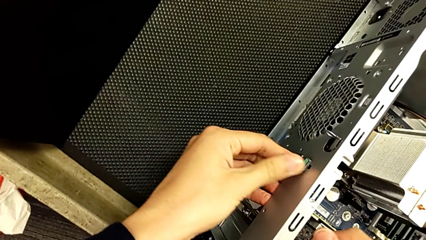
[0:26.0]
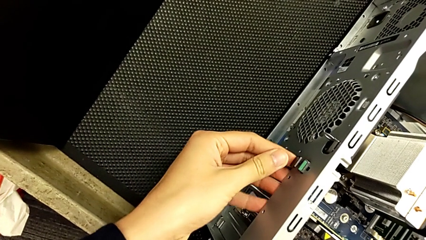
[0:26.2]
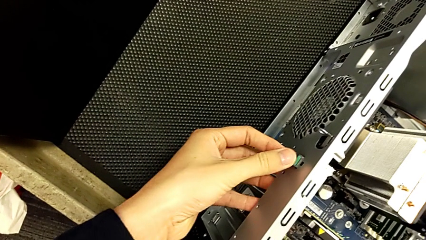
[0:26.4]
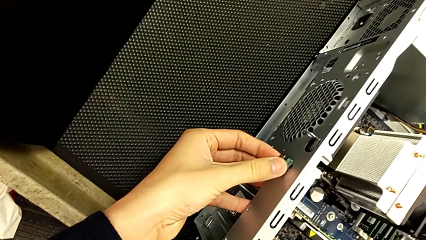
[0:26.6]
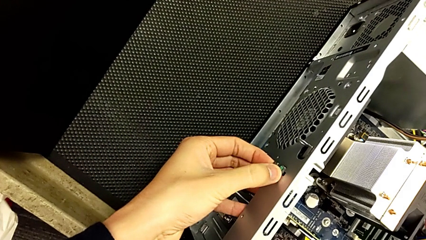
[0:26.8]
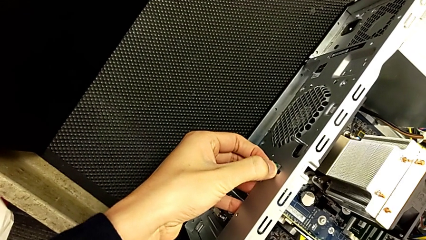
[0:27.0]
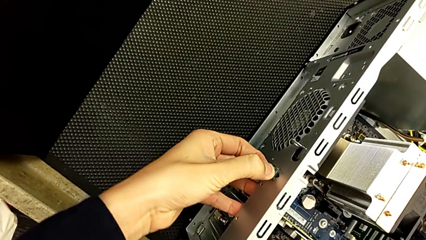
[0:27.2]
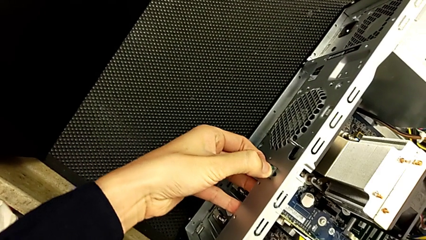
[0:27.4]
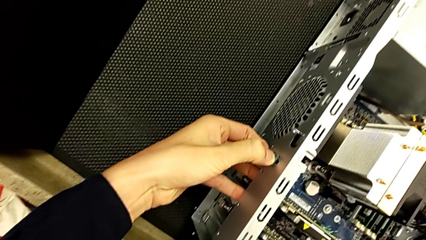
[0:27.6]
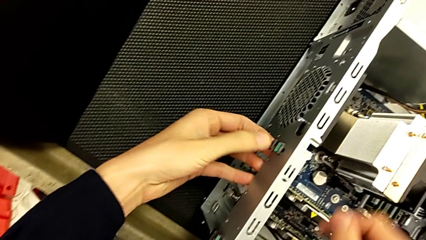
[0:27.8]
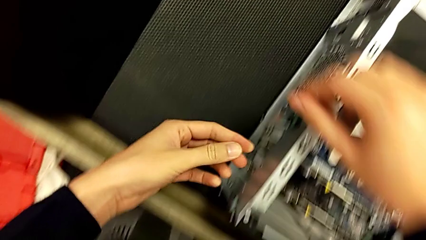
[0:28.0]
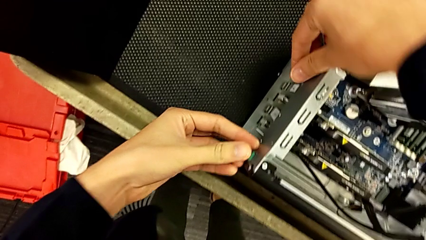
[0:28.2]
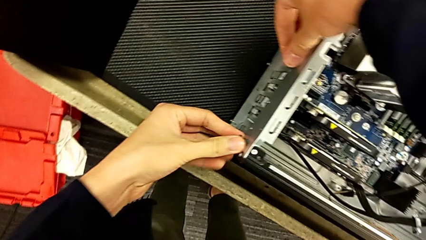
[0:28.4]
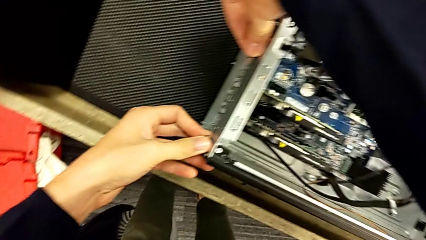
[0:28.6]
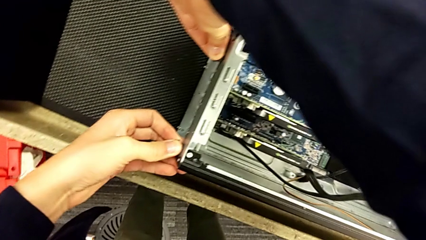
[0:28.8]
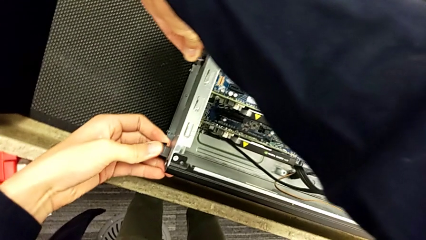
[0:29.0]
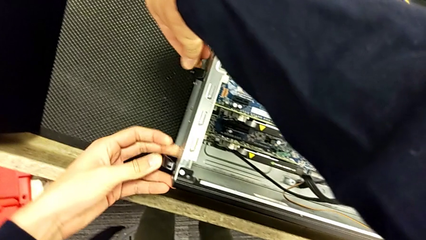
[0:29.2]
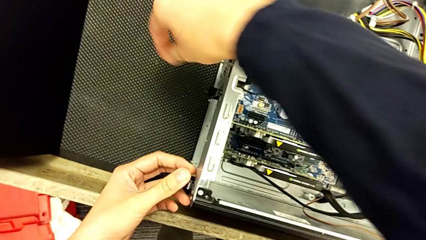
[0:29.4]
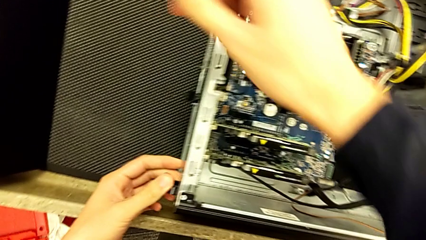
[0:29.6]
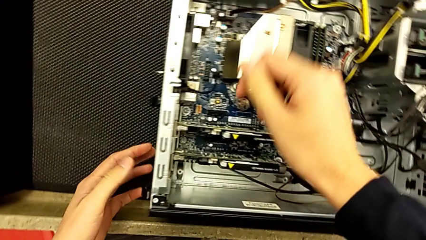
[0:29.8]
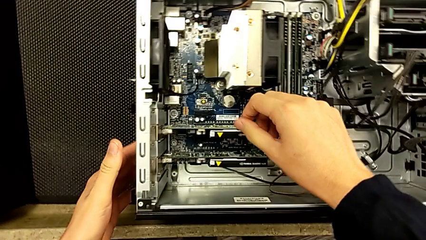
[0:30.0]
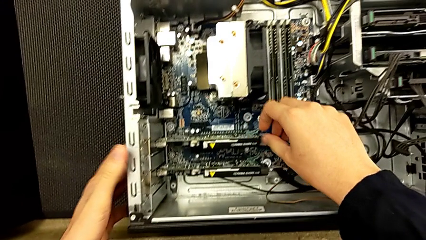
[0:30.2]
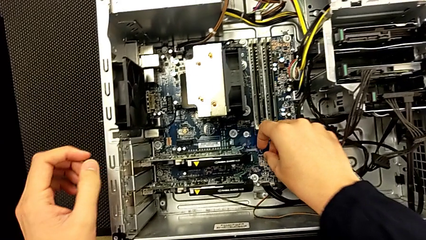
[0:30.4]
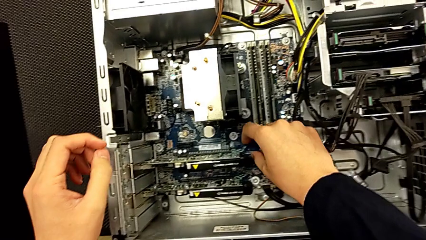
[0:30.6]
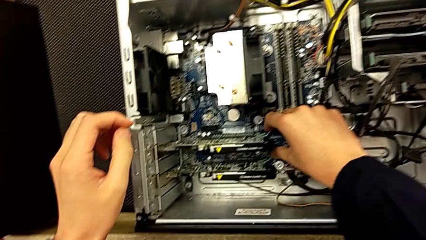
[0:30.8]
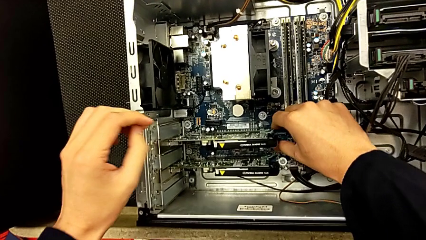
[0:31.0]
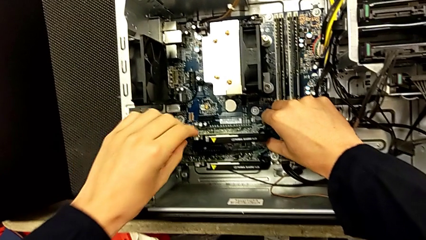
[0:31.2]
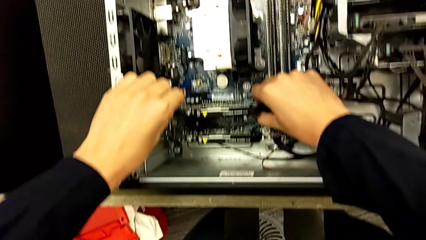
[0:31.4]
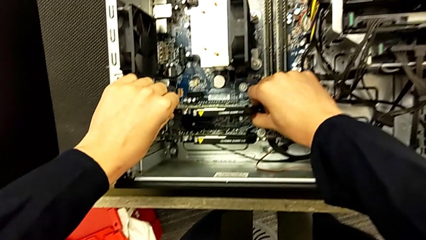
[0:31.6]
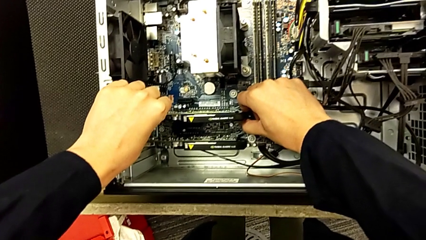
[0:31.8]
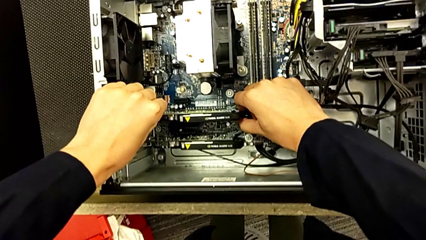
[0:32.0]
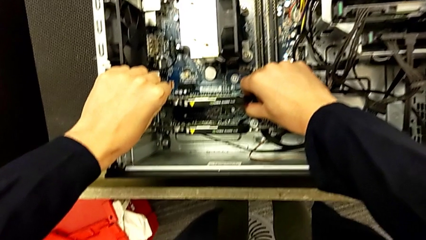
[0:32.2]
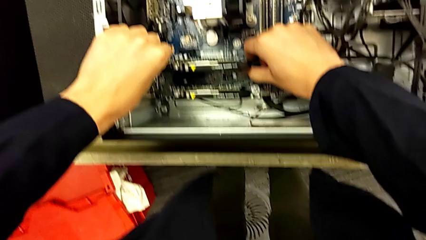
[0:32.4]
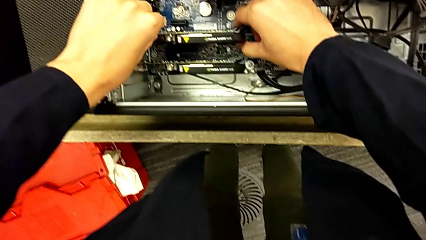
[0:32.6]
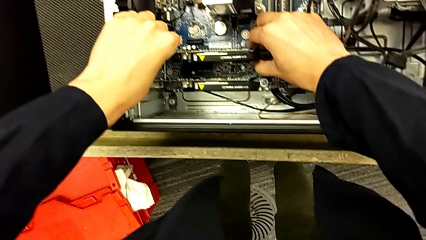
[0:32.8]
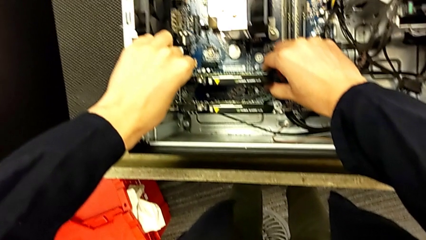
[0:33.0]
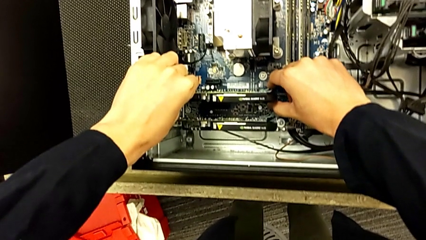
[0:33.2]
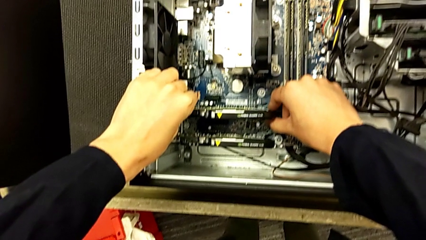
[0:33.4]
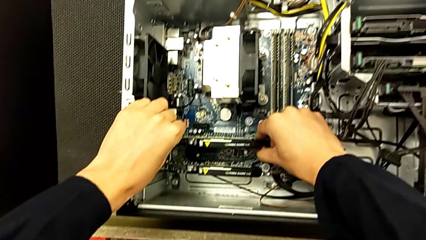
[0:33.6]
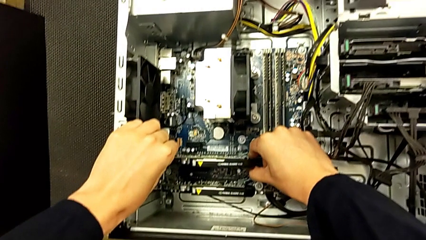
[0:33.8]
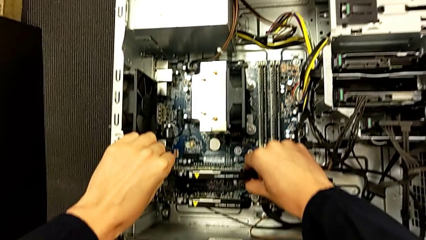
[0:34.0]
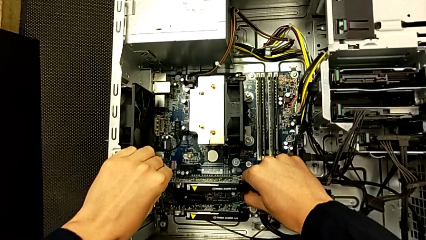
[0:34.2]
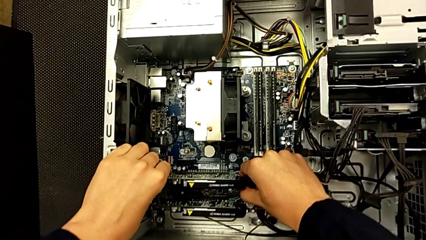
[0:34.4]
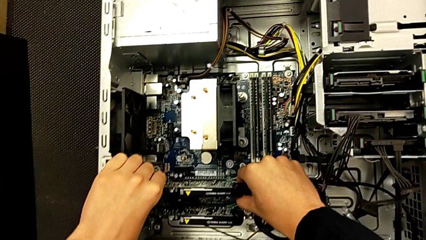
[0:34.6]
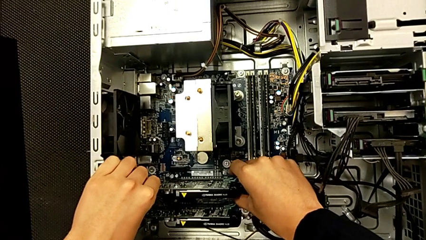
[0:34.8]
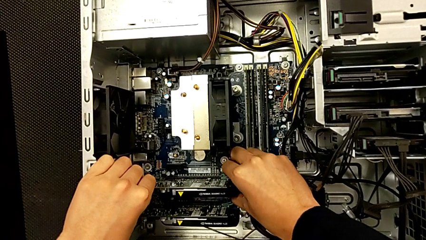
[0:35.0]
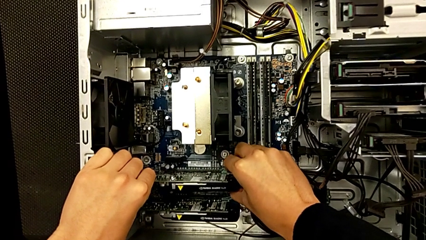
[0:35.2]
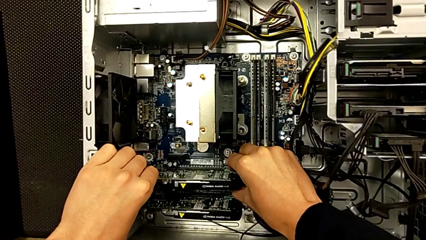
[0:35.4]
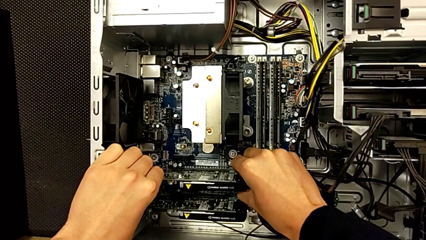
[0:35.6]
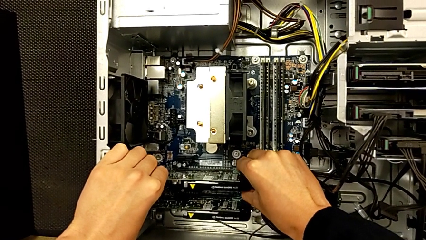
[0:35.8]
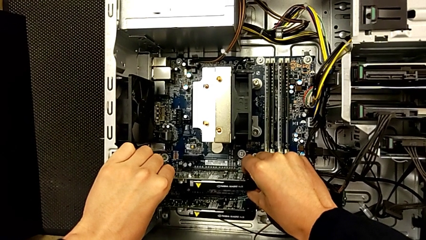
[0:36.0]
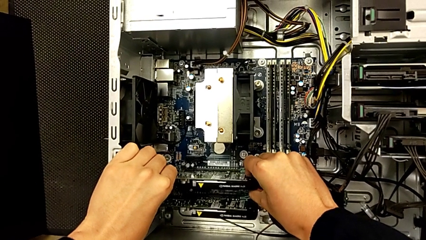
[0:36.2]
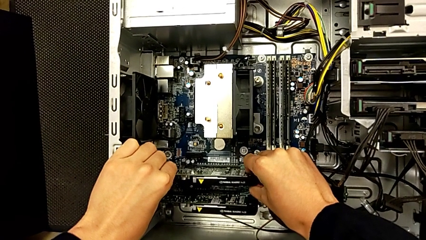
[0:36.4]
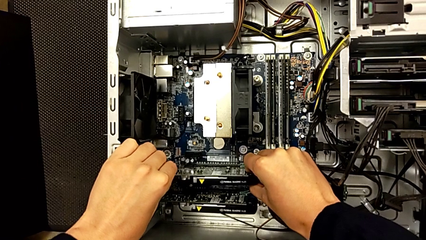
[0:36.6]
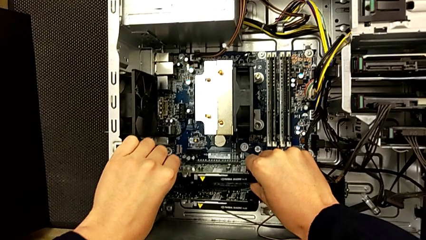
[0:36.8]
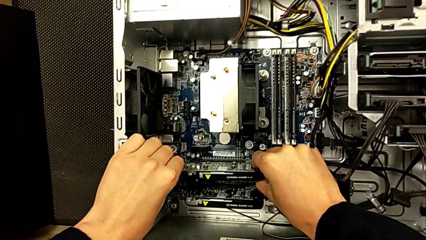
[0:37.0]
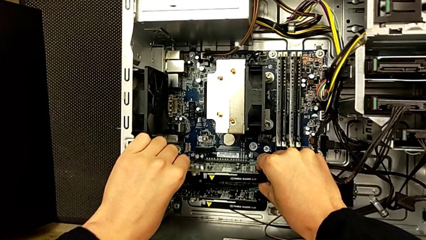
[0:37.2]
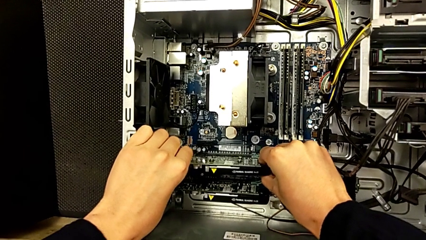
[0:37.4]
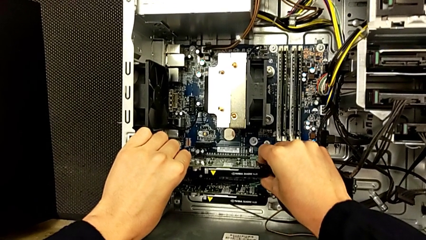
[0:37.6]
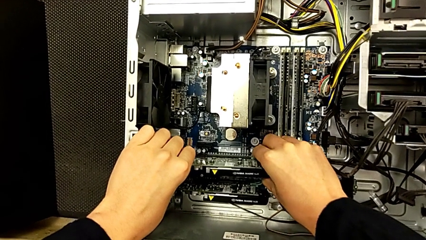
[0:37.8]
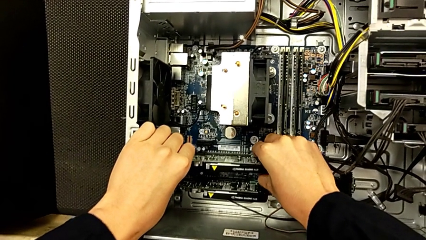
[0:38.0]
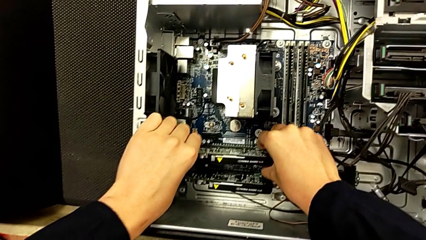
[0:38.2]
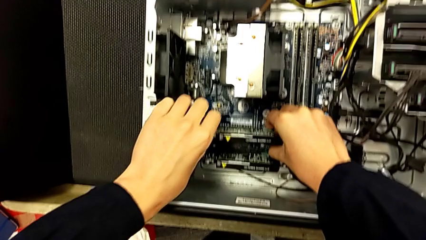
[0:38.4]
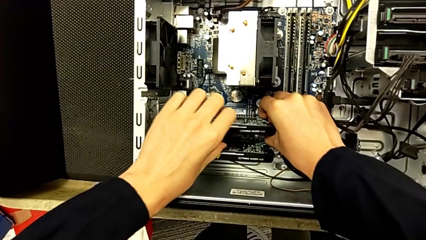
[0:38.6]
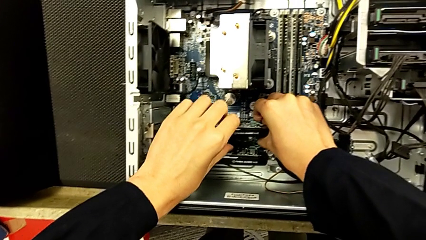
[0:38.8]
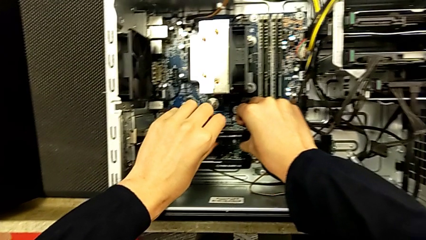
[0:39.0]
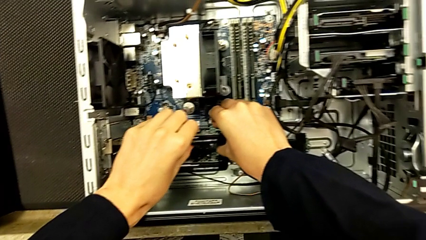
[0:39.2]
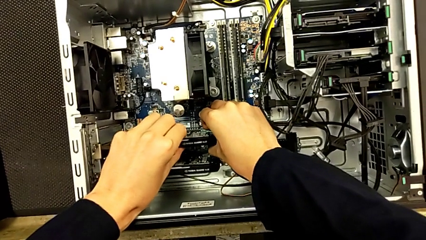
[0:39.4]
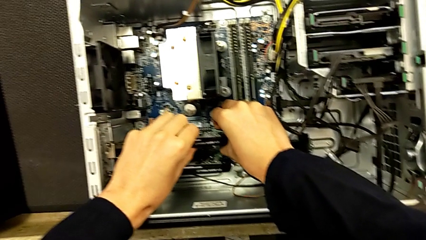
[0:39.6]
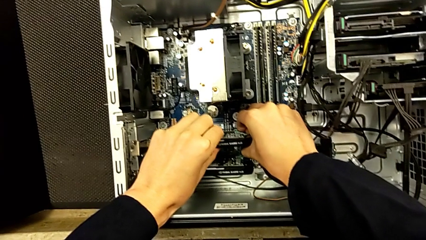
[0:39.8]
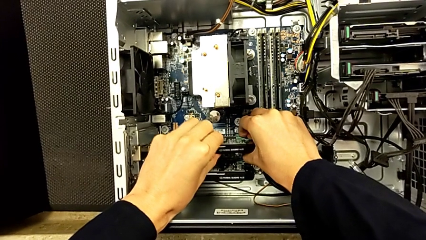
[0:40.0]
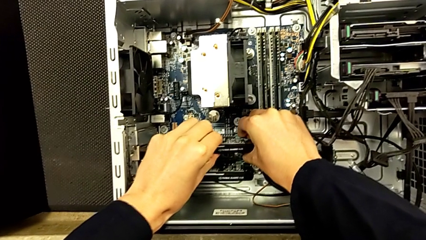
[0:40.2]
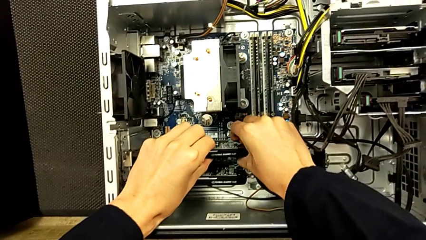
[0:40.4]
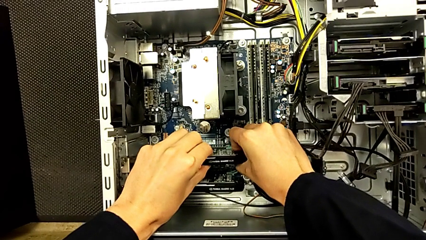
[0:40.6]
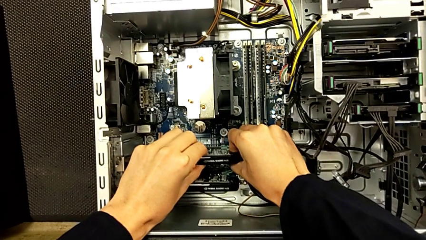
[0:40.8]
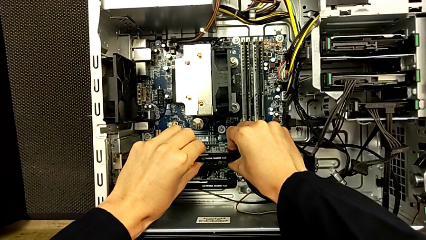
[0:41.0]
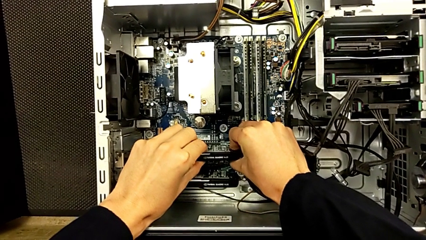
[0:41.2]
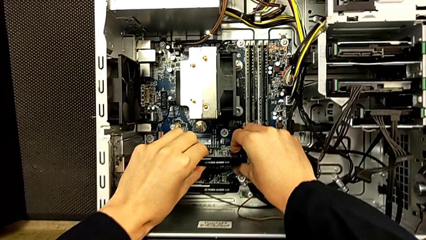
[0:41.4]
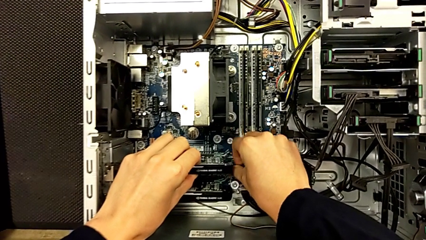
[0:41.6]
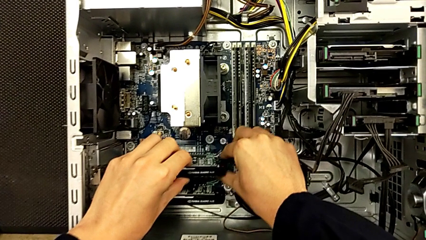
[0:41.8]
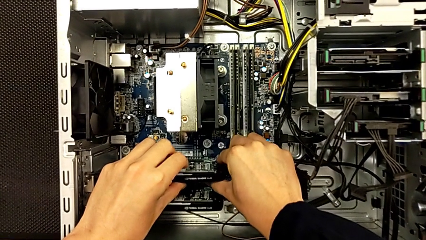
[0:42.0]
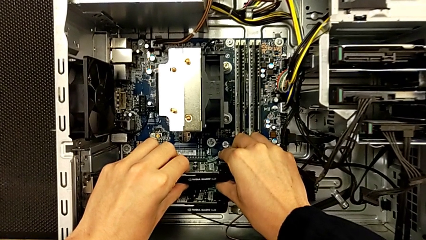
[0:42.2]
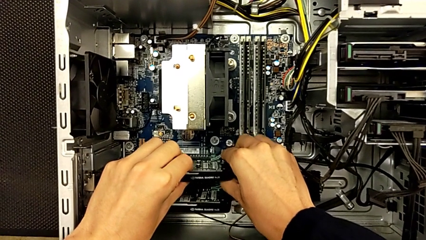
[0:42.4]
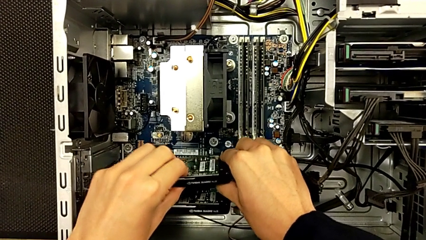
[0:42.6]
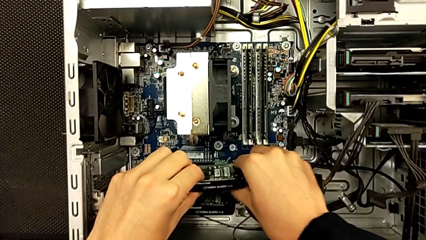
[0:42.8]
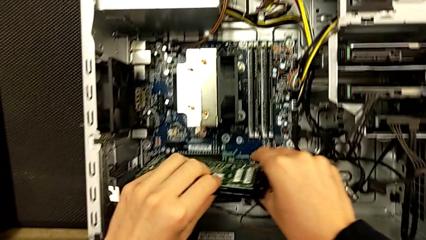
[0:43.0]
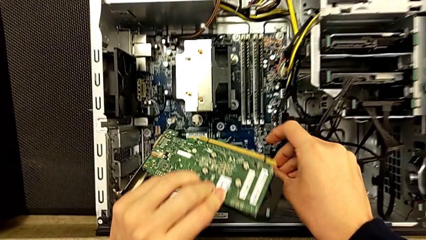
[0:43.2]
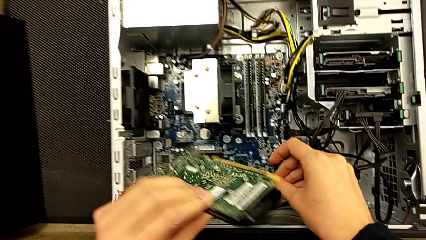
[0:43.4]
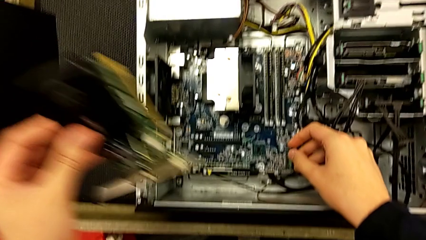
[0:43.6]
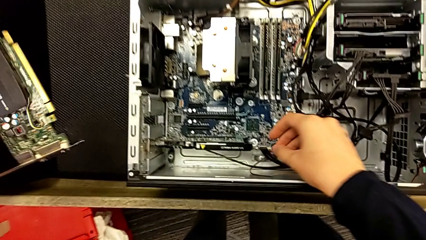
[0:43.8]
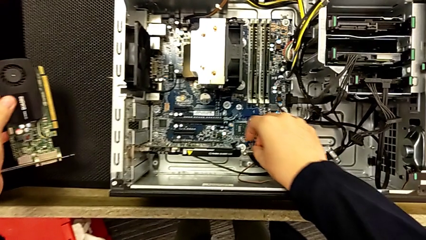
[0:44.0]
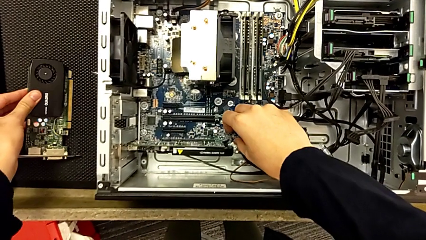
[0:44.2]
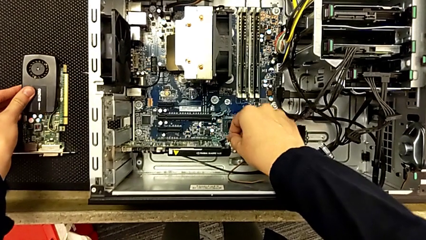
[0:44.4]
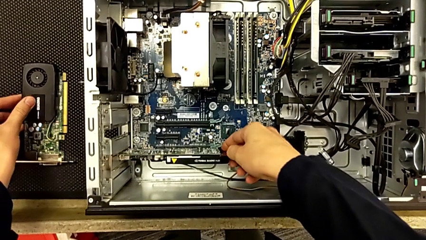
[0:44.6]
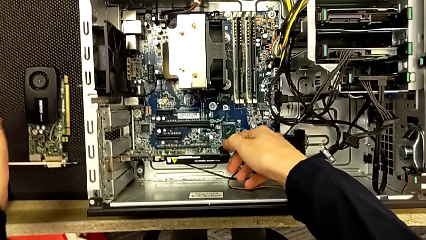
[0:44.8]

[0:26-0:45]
The camera wearer is removing the two graphic cards. They push the computer tab, pull the first graphic card and withdraw the graphic card.
